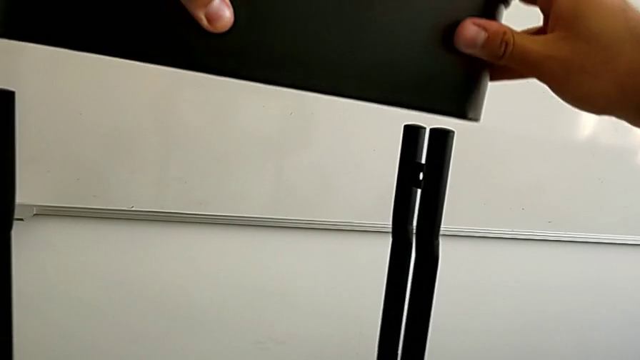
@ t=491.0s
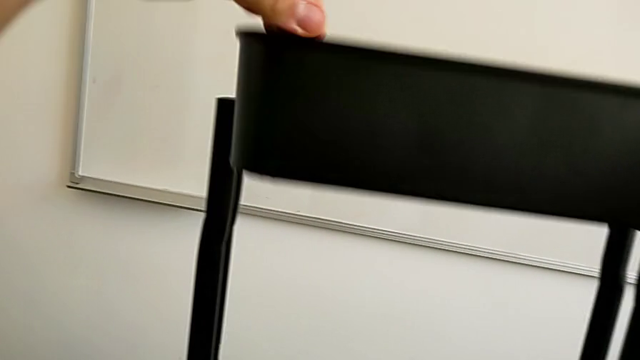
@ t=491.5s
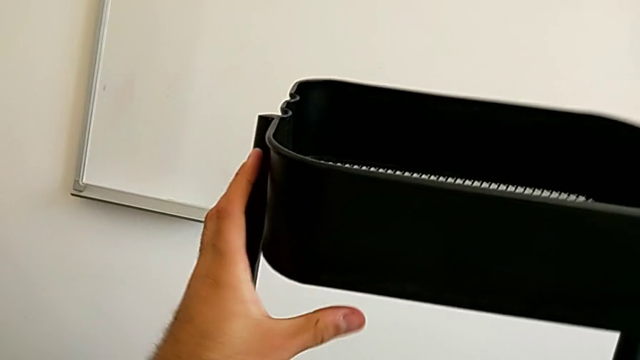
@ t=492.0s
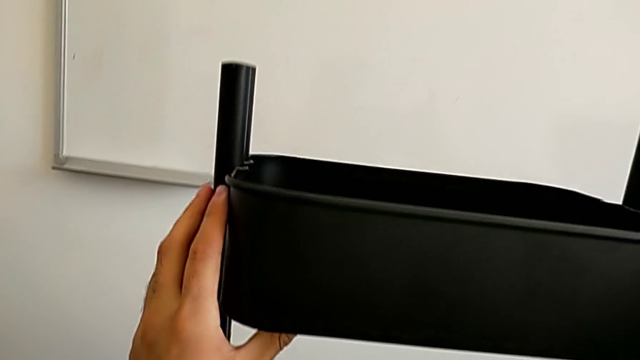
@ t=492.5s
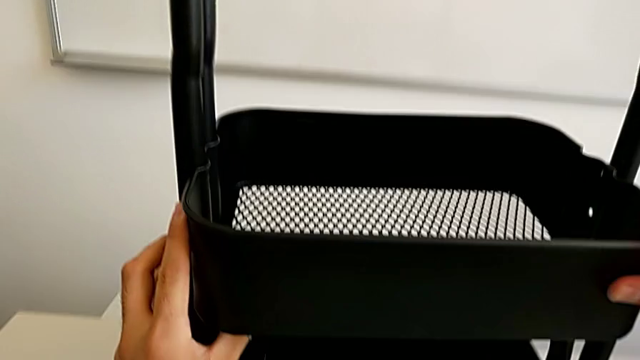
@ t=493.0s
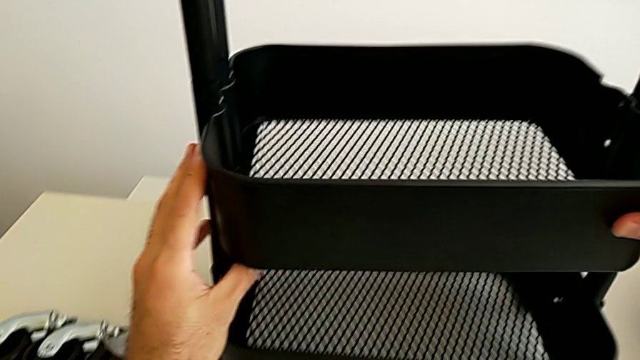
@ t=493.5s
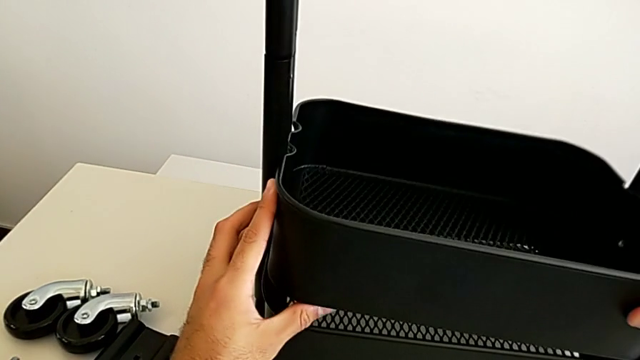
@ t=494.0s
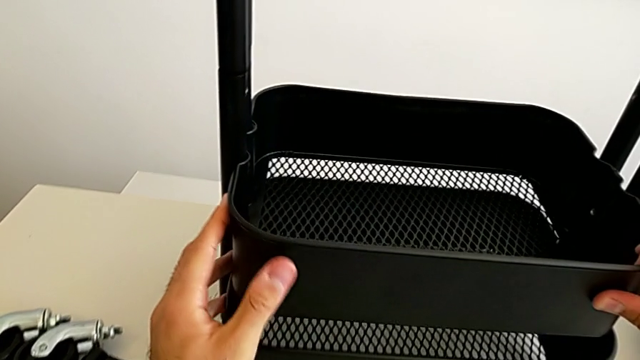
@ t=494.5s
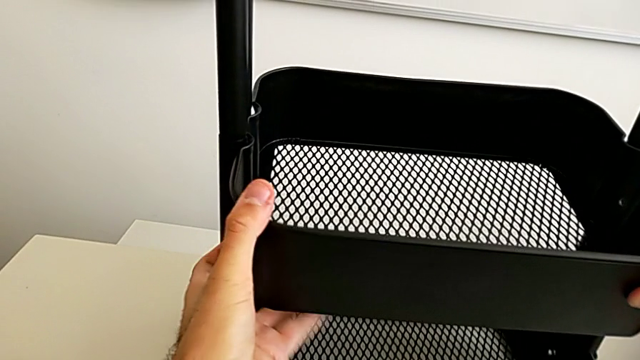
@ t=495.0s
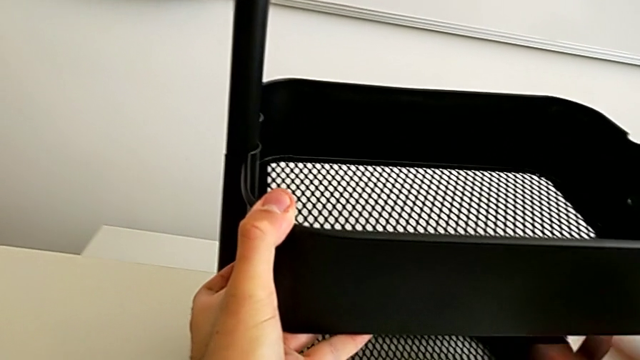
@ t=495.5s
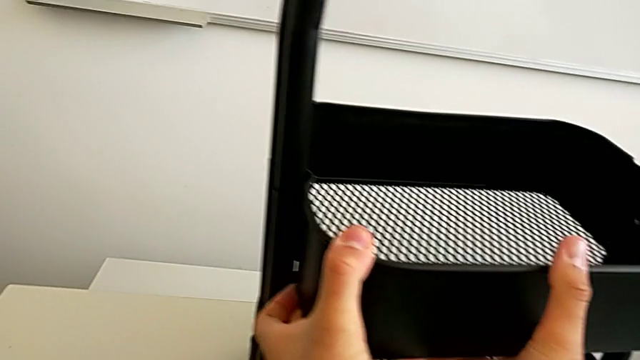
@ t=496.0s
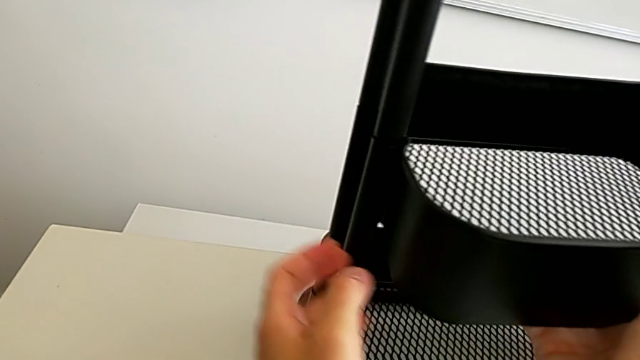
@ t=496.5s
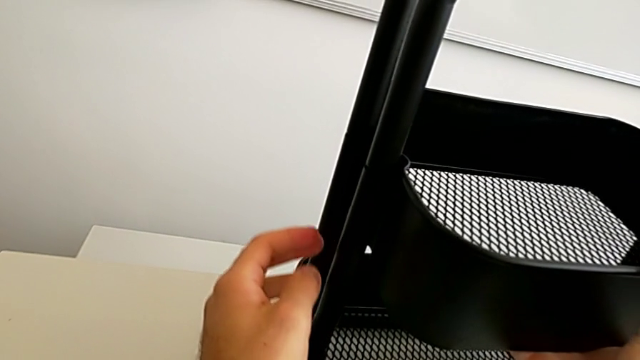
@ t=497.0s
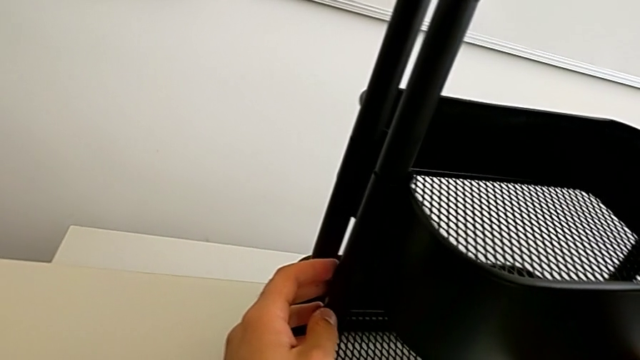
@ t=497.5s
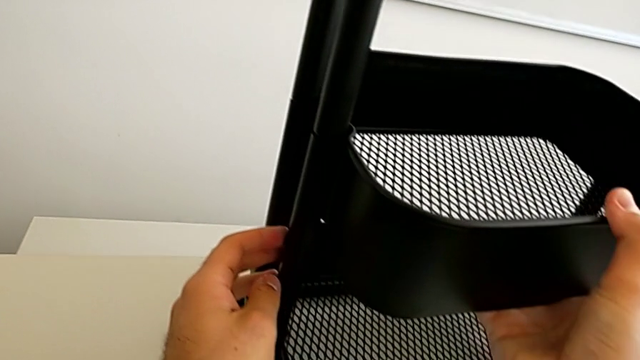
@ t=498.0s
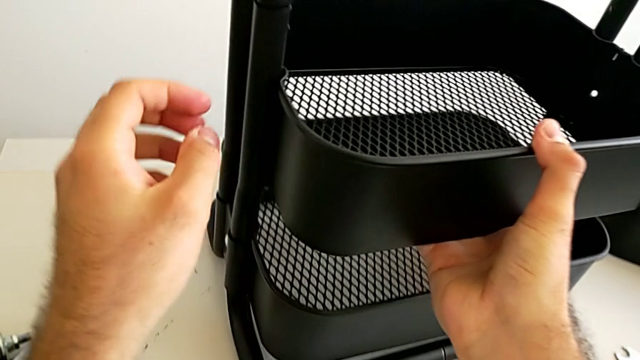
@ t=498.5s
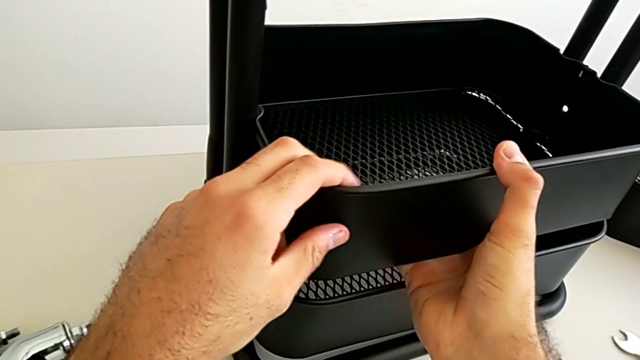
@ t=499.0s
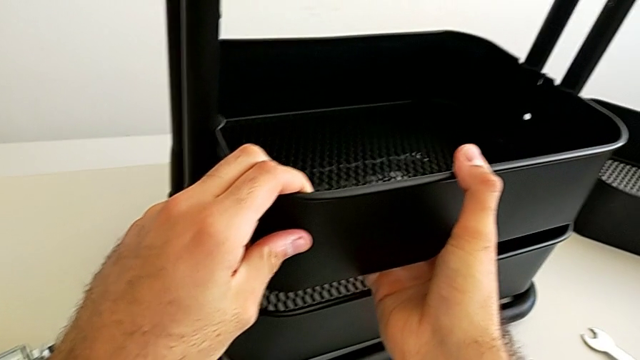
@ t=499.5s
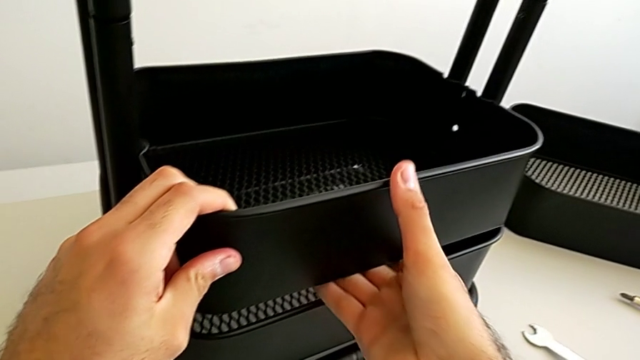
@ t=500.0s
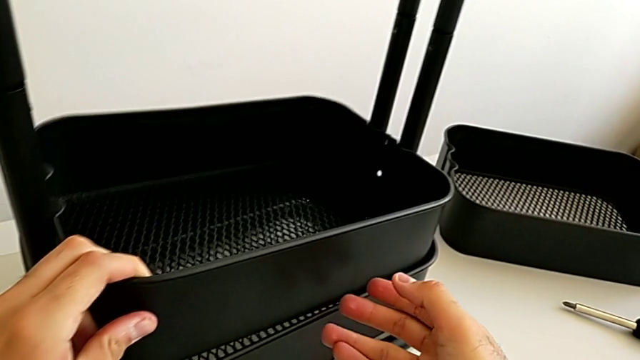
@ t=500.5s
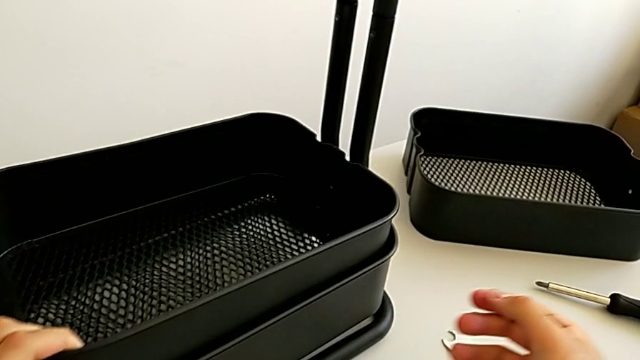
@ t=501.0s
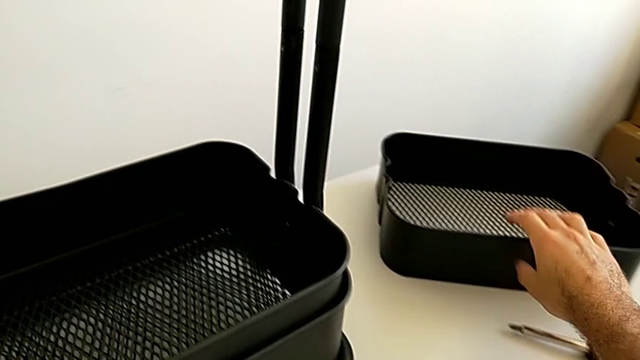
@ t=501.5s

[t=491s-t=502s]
The camera wearer is assembling the black tray into the sidebar. They stack the middle grid tray.

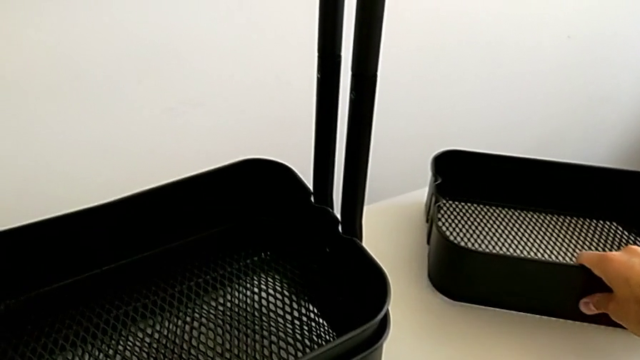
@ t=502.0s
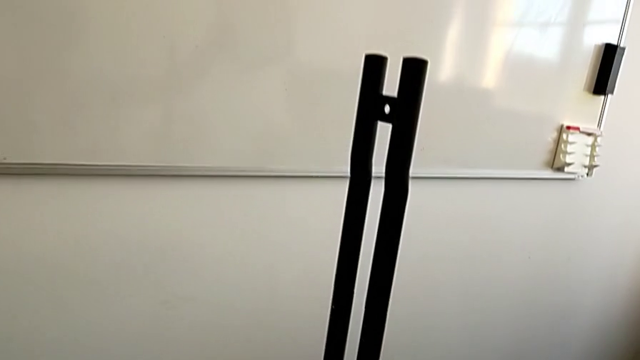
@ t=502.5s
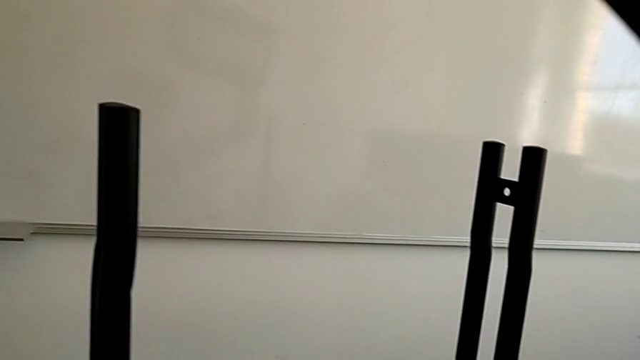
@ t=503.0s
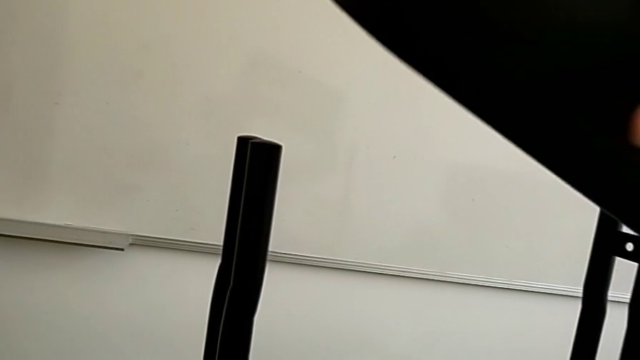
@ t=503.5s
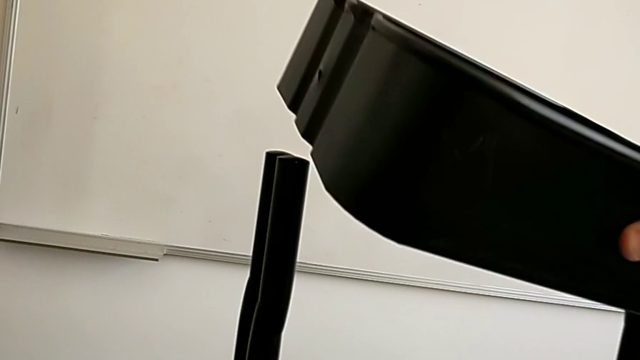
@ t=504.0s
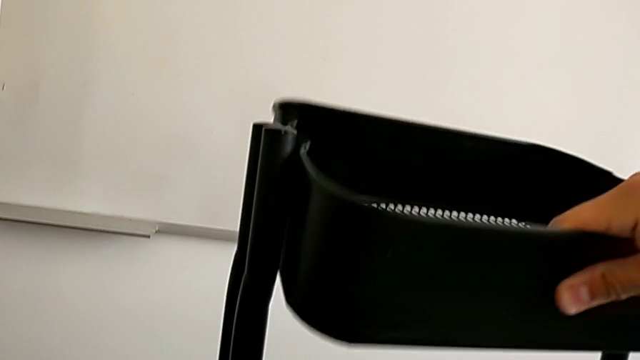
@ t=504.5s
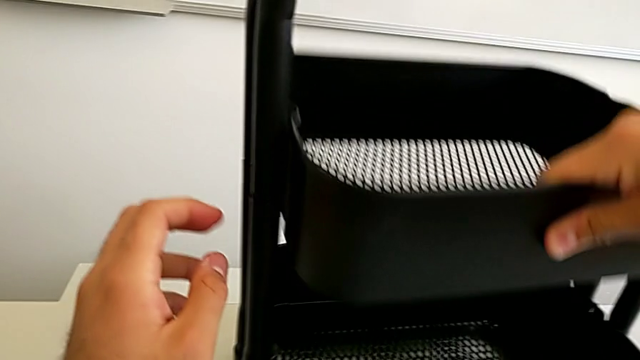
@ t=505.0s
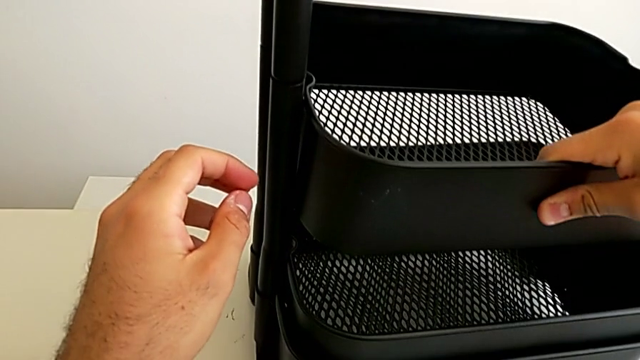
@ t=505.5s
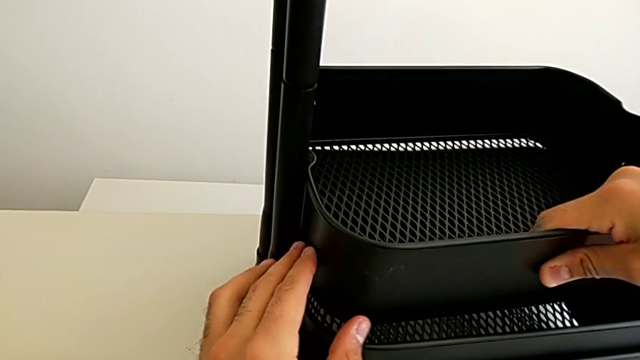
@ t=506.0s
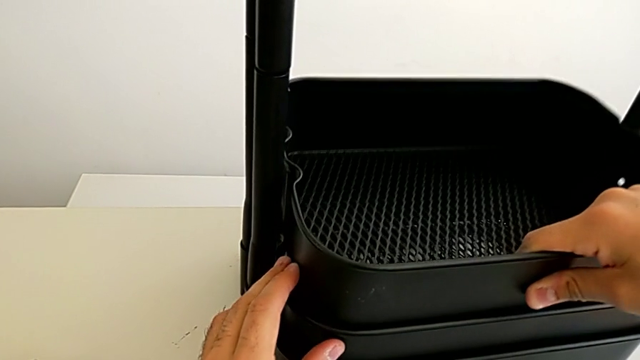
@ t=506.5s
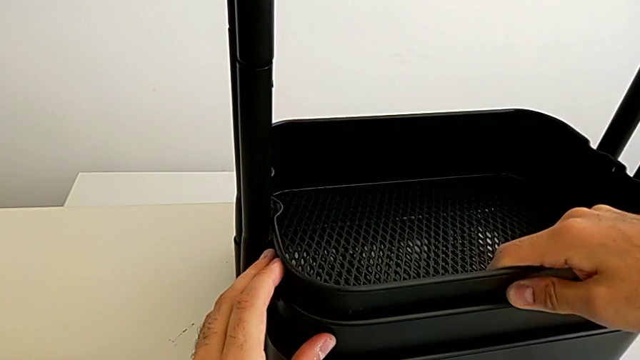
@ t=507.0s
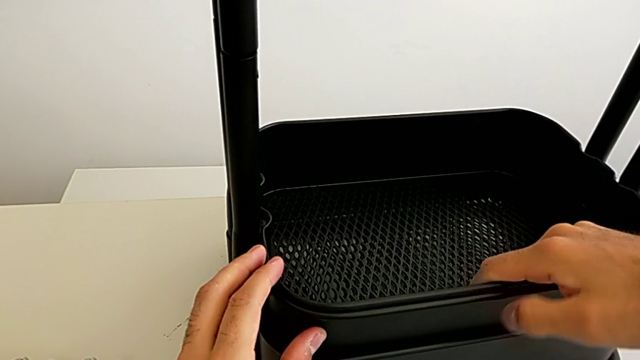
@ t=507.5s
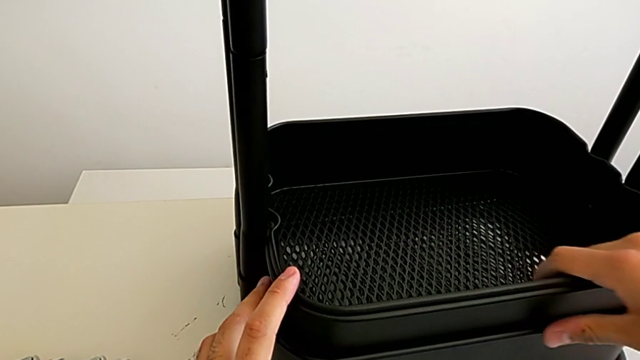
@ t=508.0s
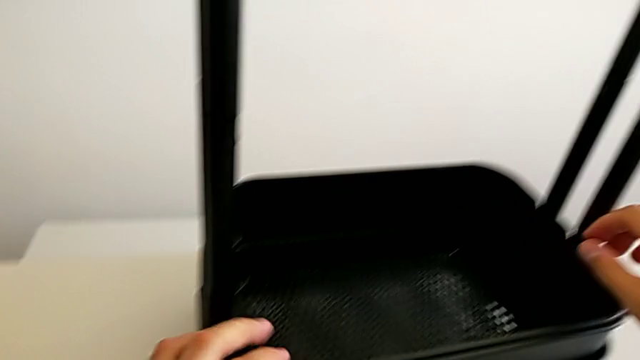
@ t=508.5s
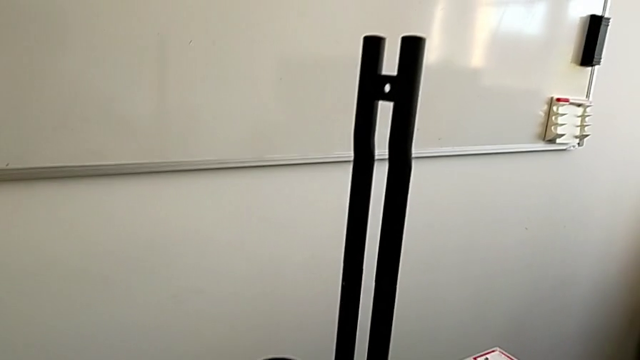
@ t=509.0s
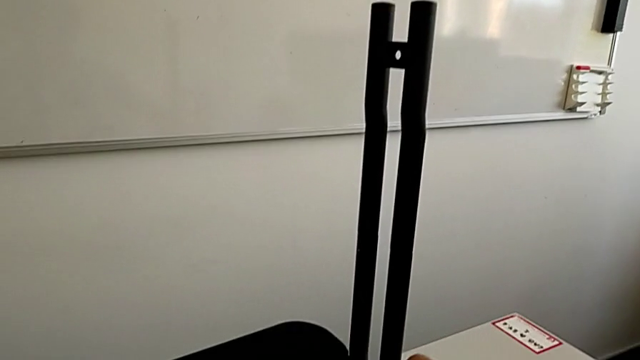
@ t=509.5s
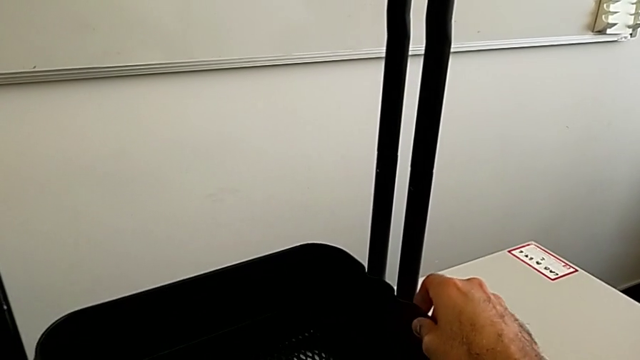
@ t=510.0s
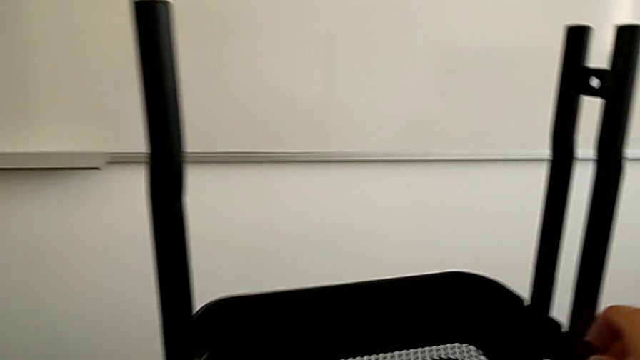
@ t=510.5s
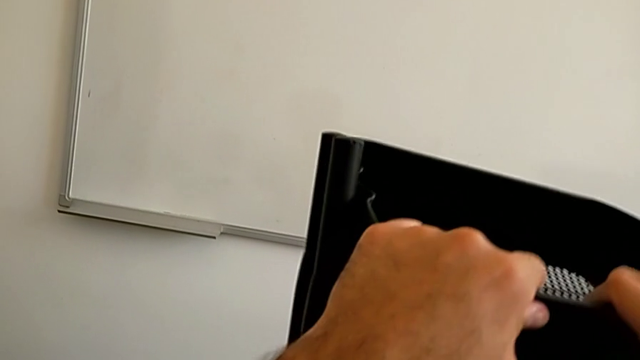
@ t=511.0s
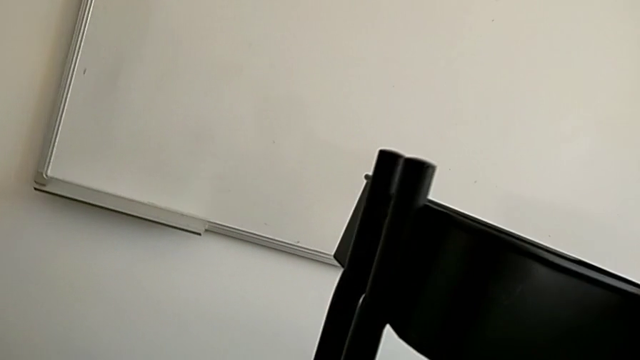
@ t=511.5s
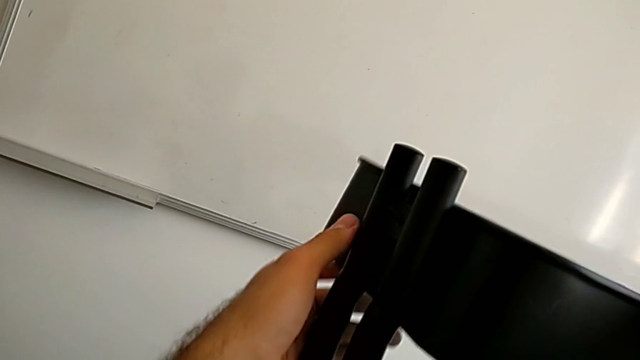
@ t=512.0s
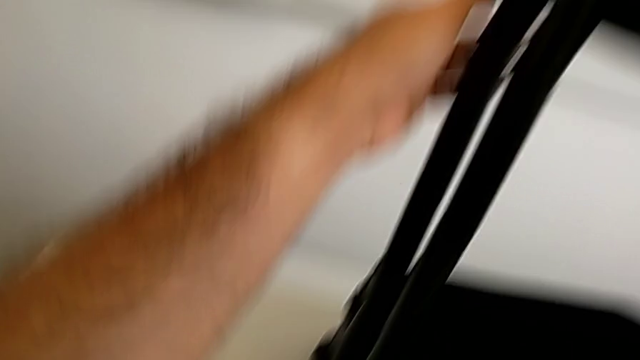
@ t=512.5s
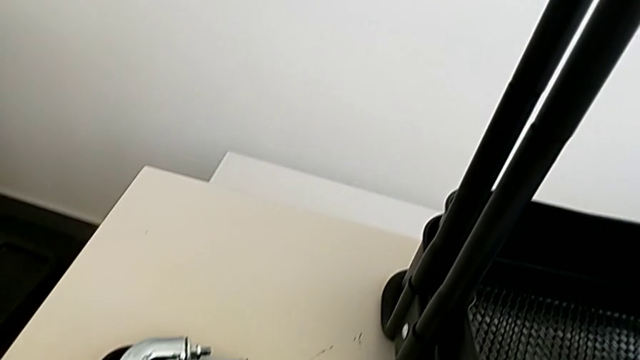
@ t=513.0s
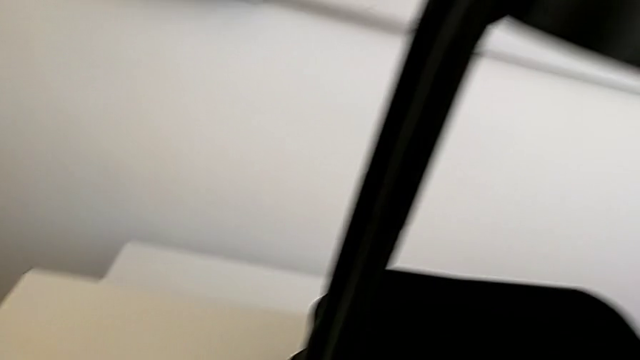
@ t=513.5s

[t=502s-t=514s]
The camera wearer is assembling the black tray into the sidebar. They grab the top grid tray, stack it and lift it. They grab the third bracket.
